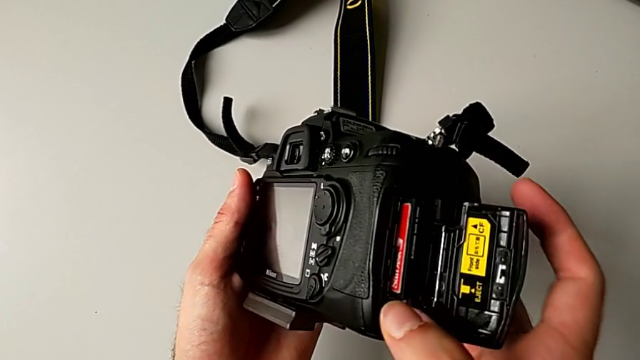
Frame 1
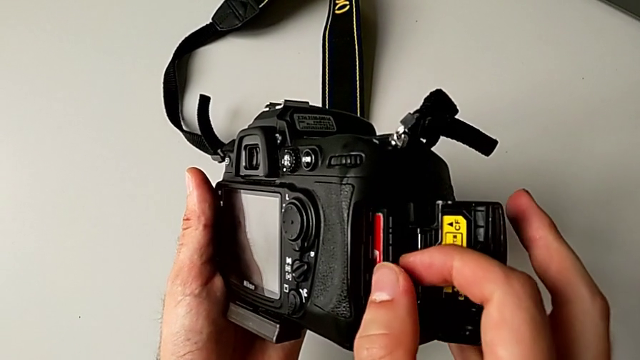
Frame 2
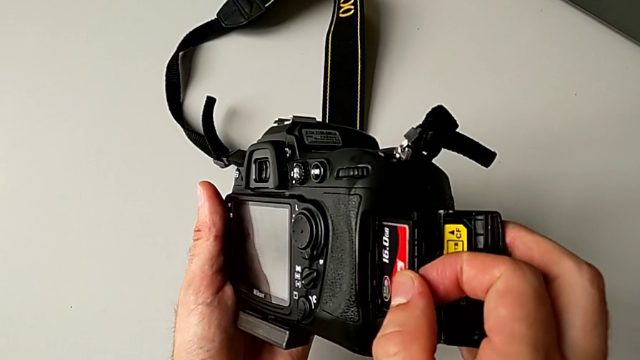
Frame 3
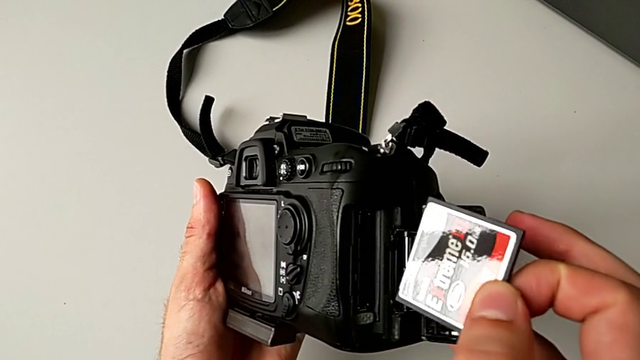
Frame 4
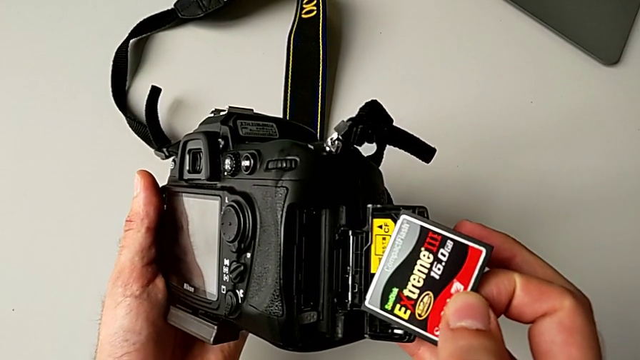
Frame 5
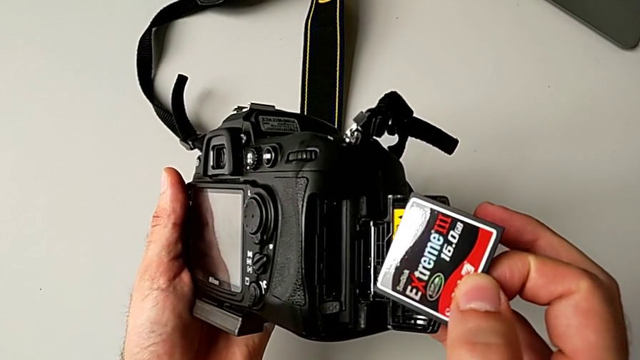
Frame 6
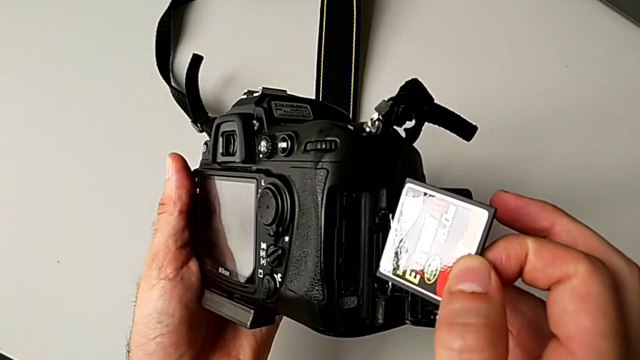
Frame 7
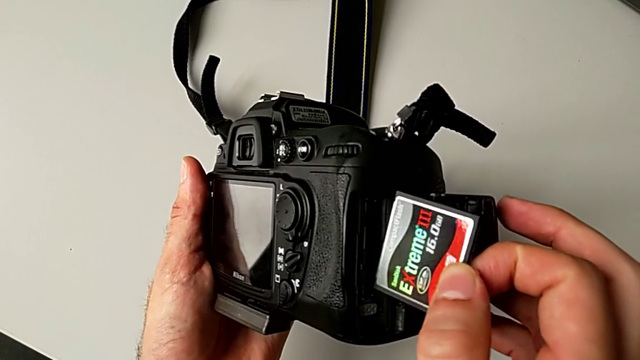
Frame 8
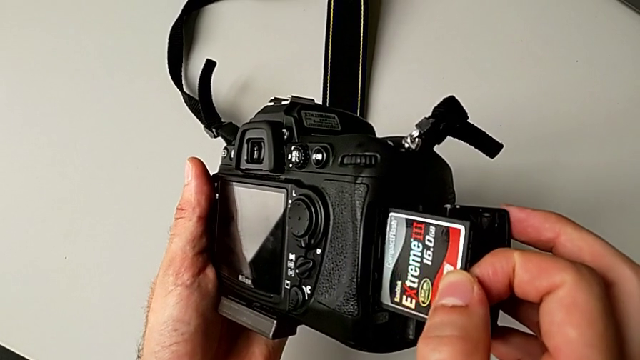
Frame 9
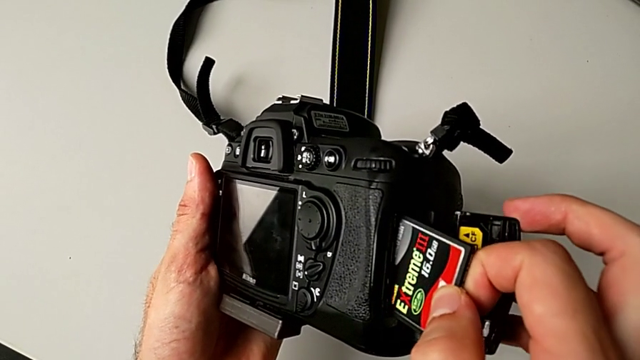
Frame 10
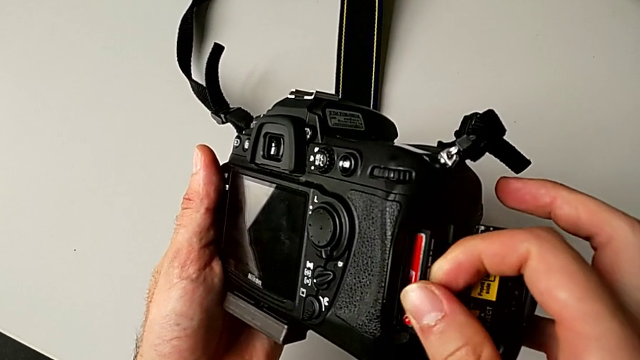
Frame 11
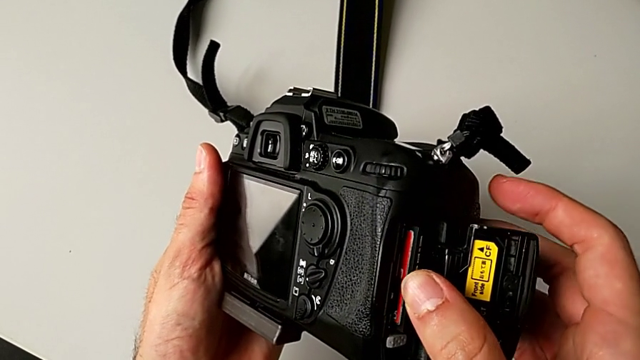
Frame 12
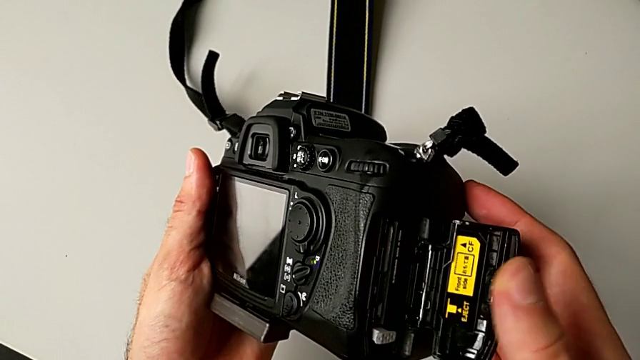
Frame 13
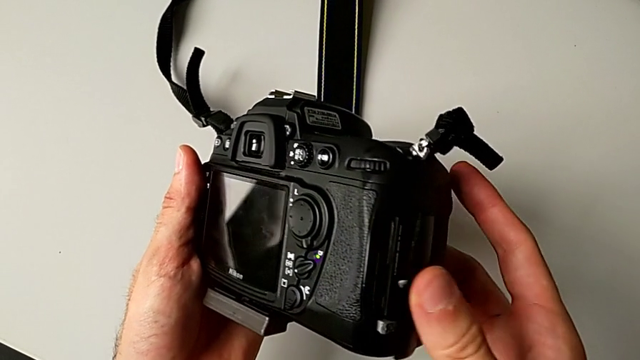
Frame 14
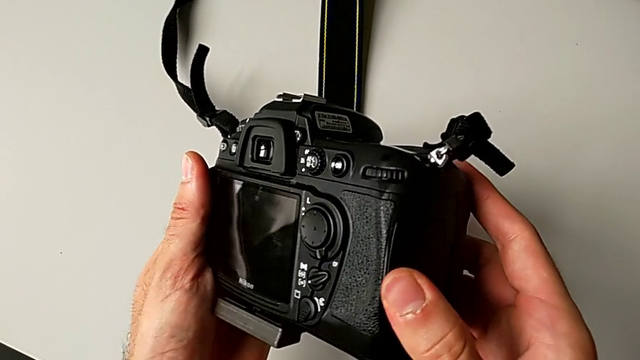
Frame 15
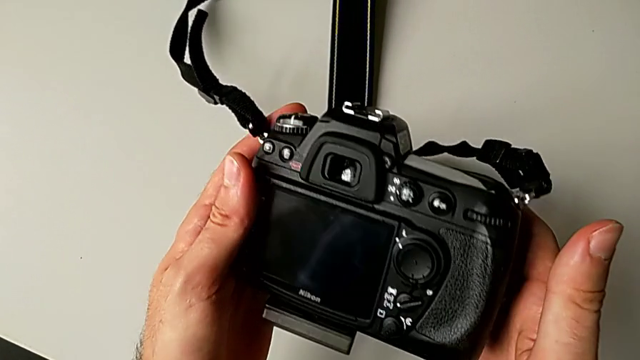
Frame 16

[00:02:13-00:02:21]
The camera wearer is exchanging the SD card. They withdraw the SD card, insert it and close the SD slot.
